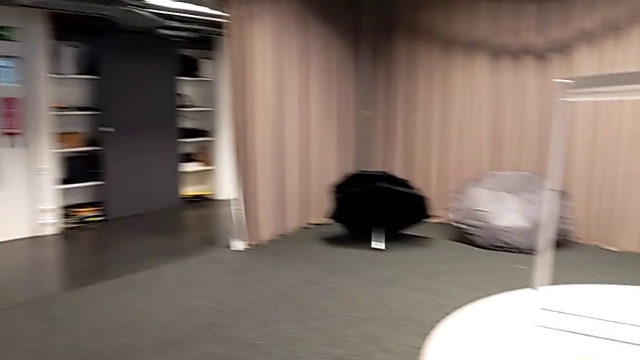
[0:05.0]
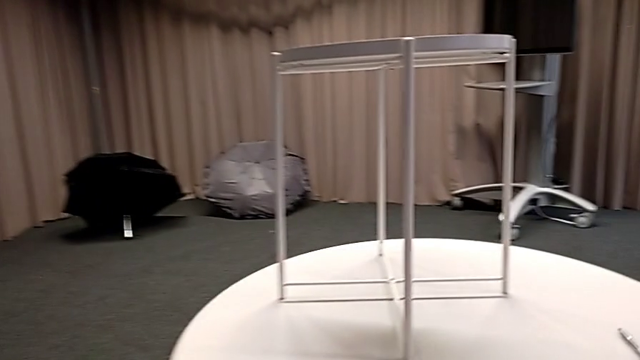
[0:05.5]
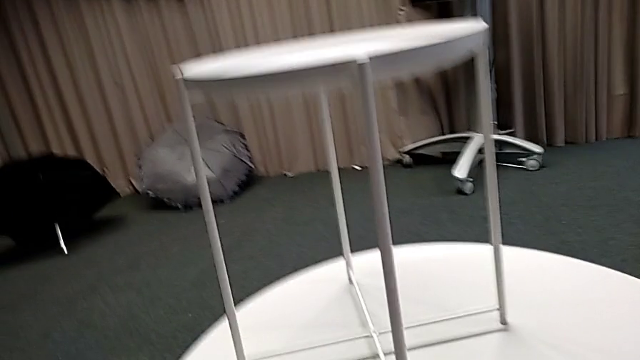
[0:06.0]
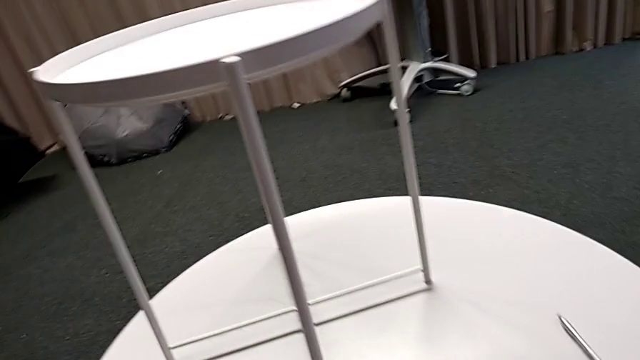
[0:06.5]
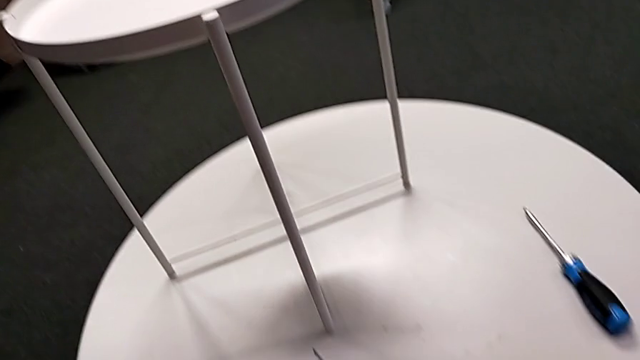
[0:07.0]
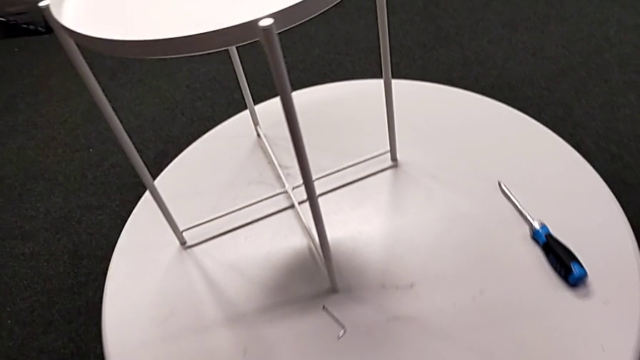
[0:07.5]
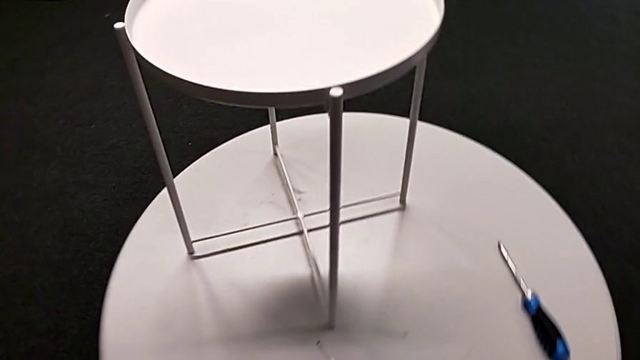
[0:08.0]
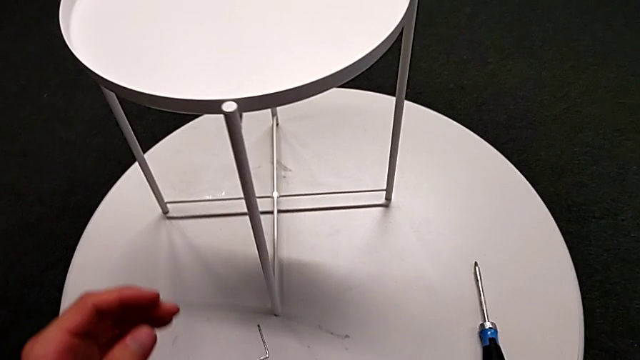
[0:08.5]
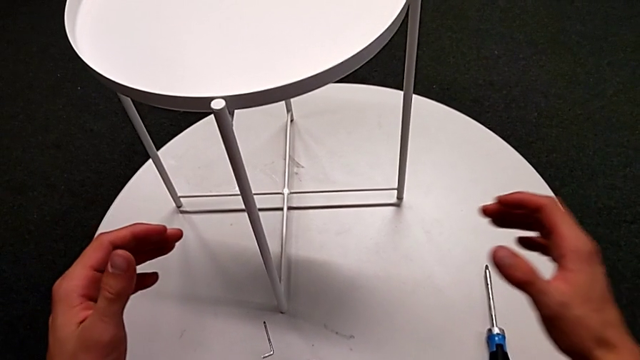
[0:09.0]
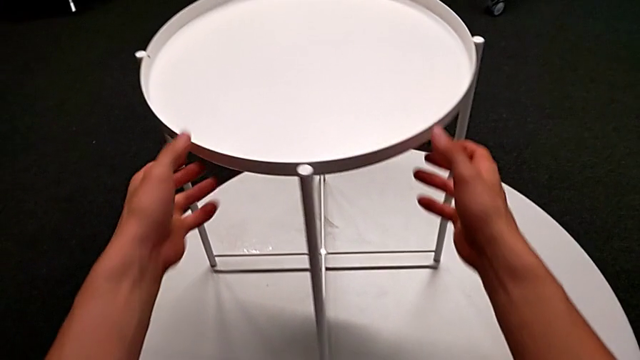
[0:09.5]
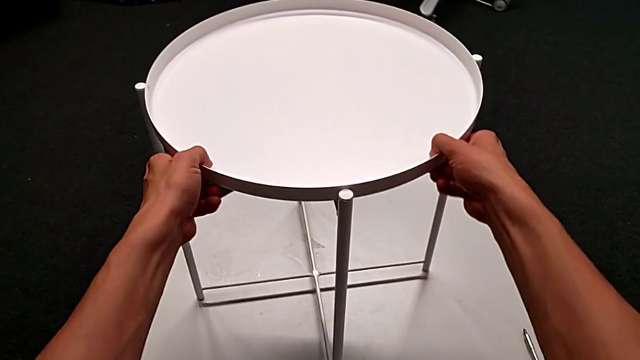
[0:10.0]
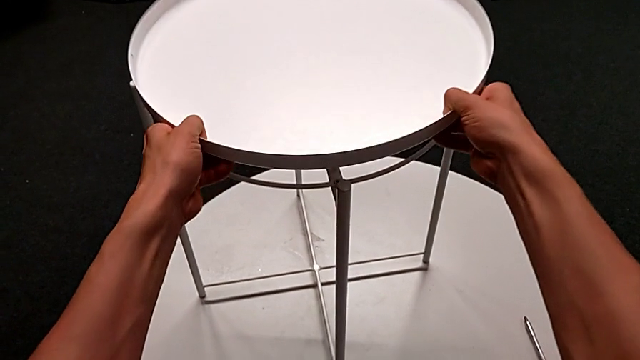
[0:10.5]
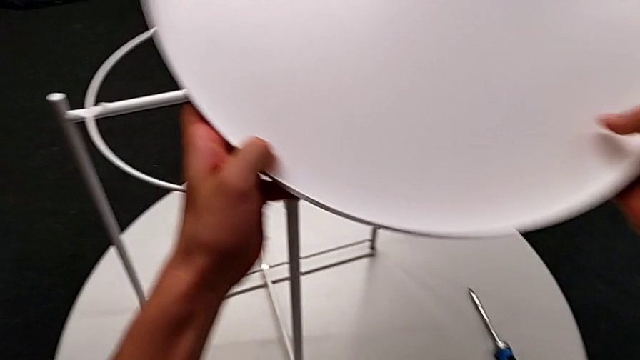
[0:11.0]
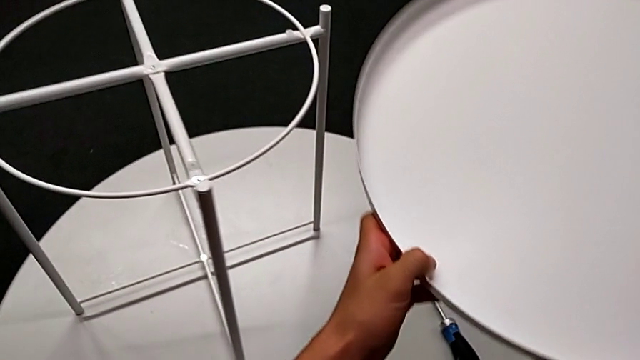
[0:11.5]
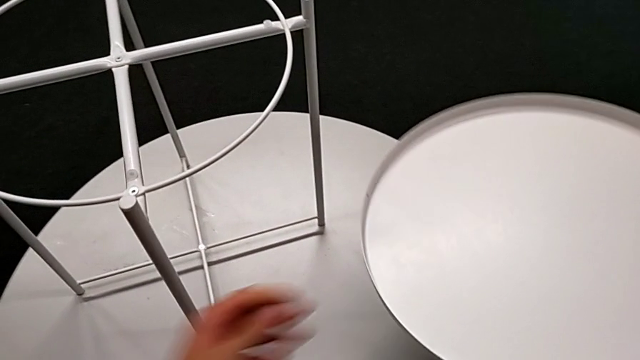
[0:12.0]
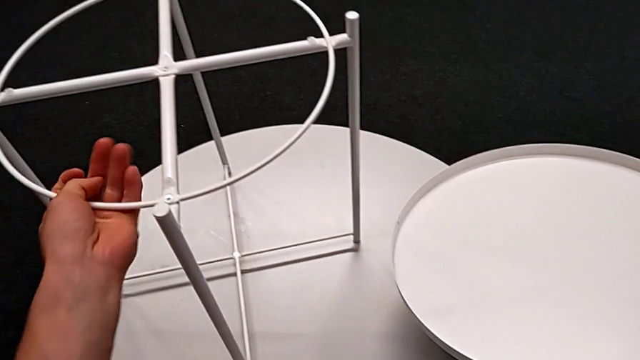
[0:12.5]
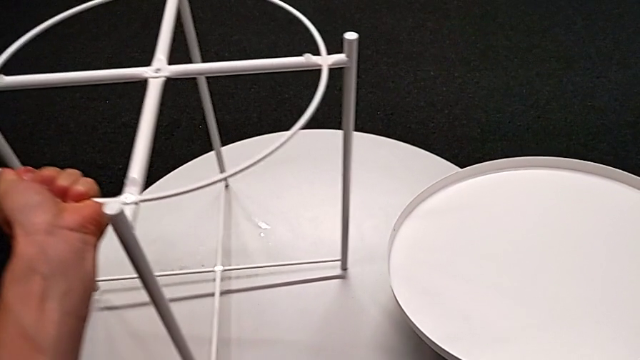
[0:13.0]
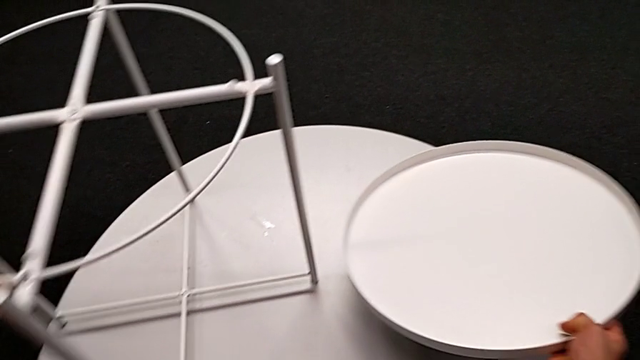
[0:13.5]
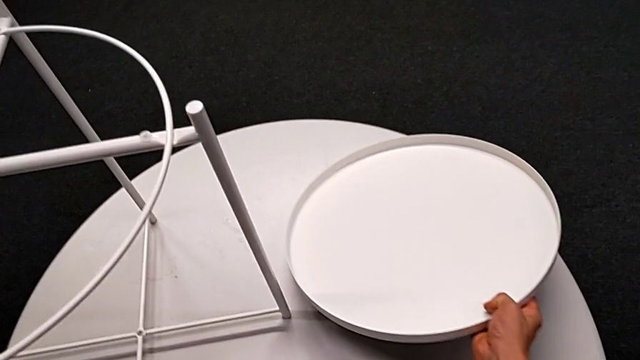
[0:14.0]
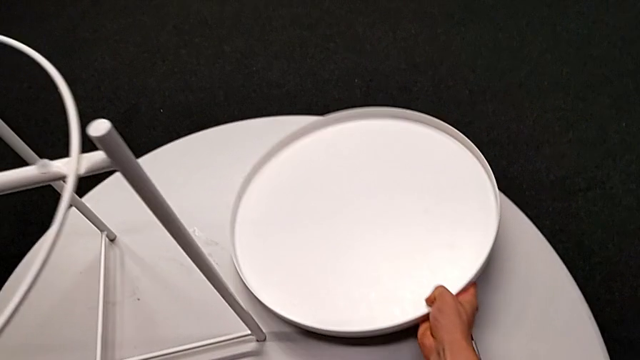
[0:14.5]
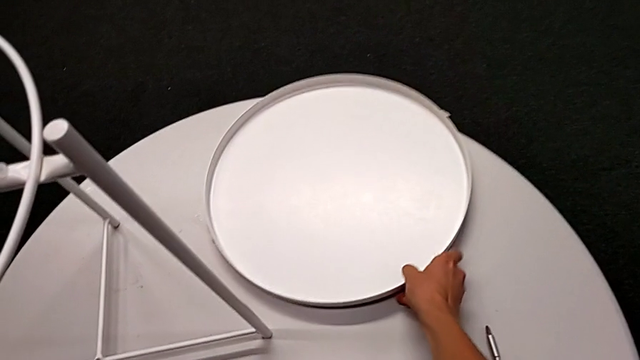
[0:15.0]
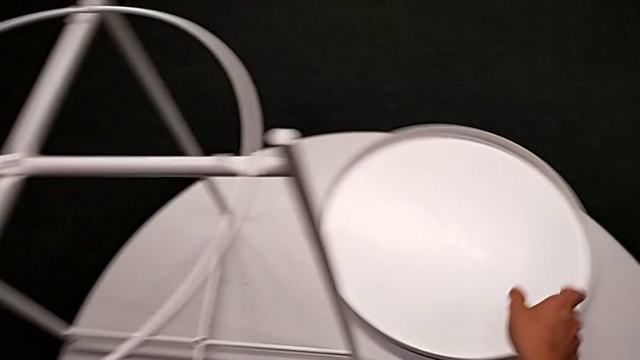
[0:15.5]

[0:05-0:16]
The camera wearer disassembles the tray. They approach the tray table, disassemble the tray, place it with the right hand and slide the tray table with the left hand.

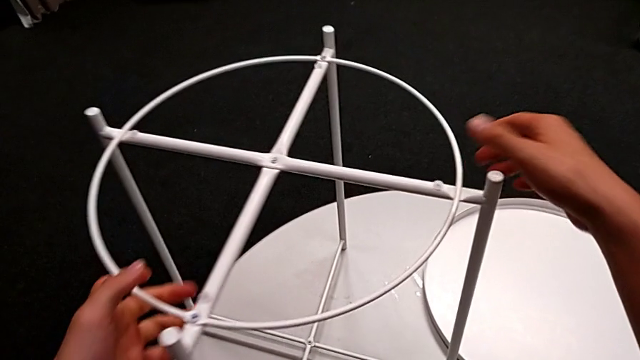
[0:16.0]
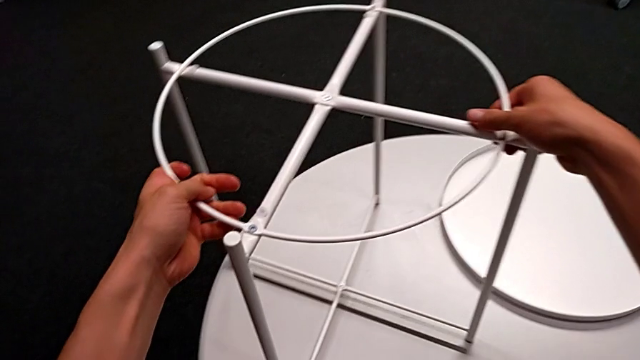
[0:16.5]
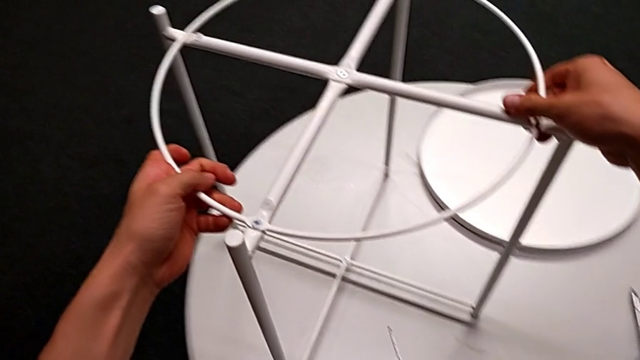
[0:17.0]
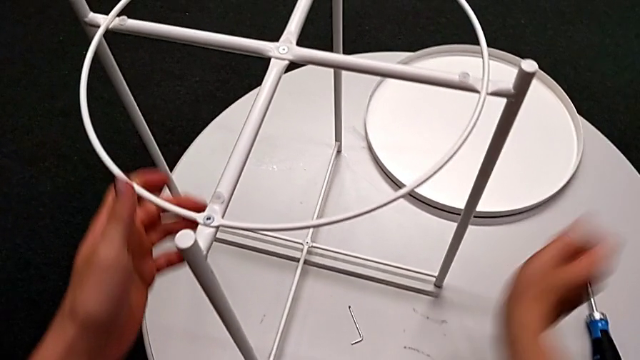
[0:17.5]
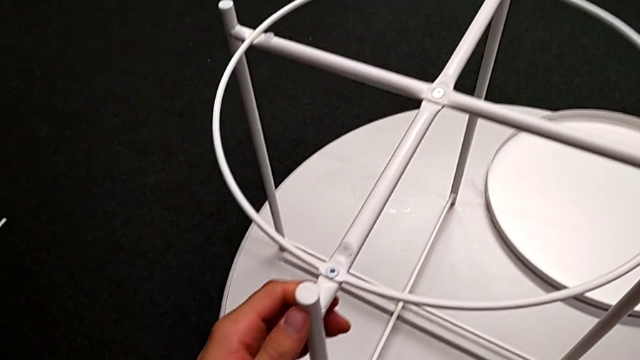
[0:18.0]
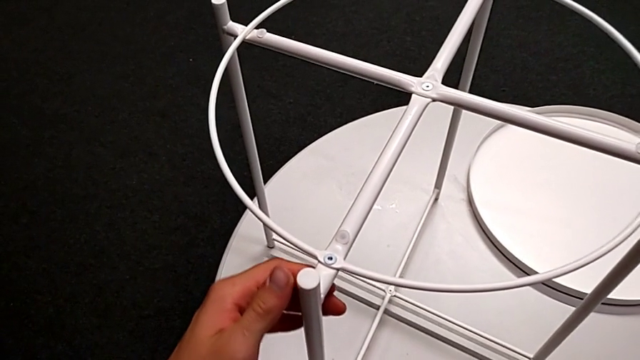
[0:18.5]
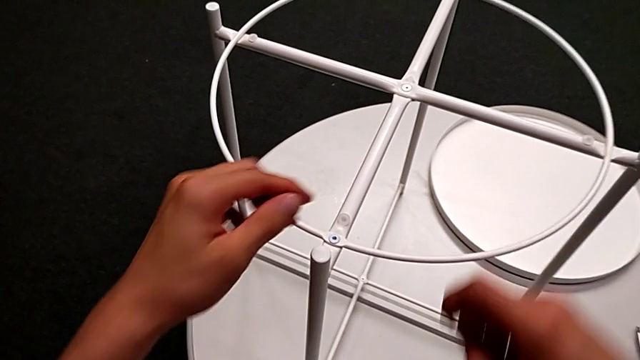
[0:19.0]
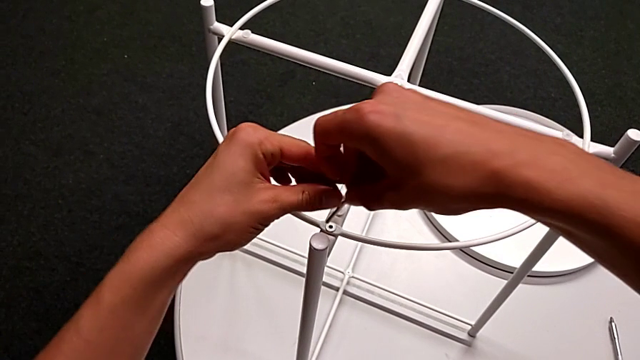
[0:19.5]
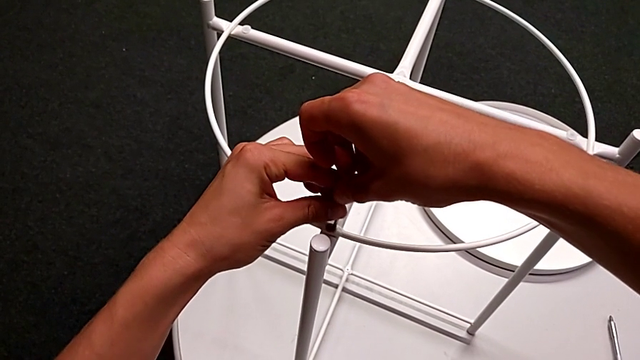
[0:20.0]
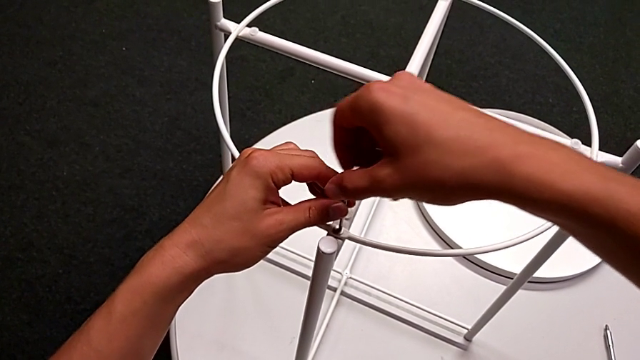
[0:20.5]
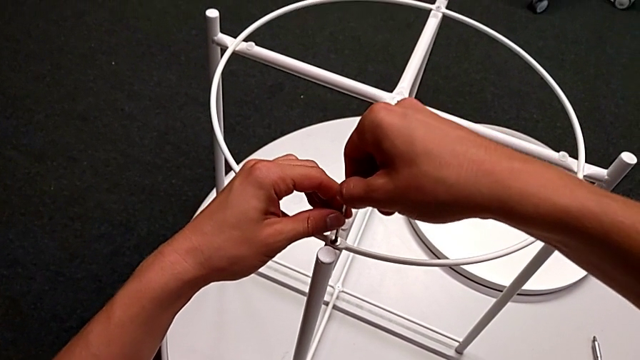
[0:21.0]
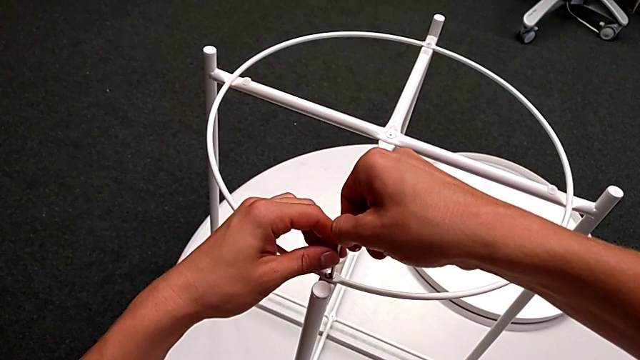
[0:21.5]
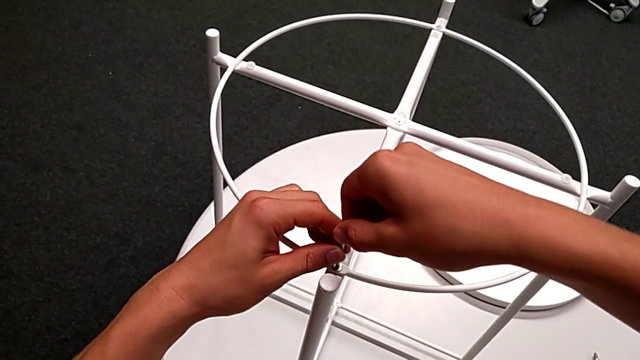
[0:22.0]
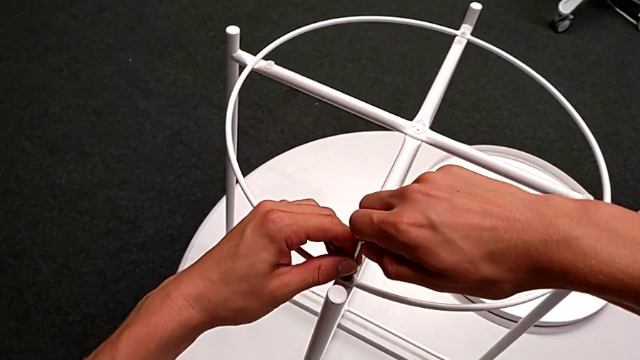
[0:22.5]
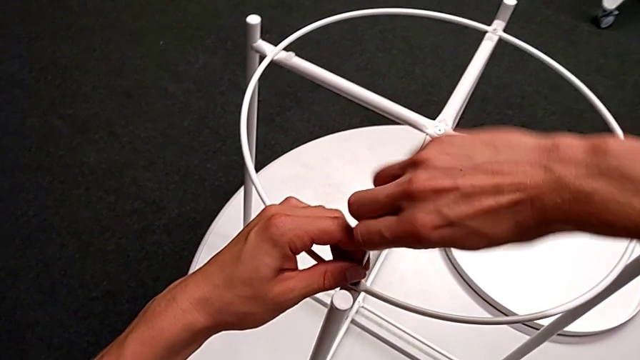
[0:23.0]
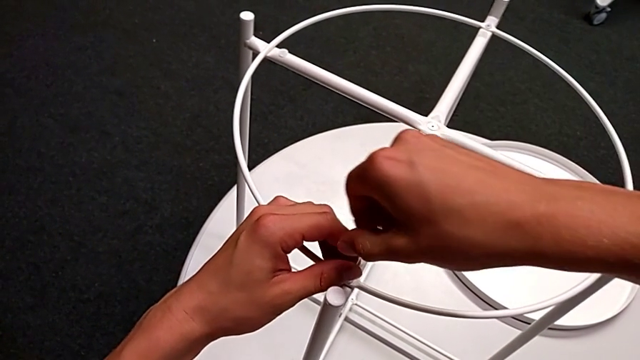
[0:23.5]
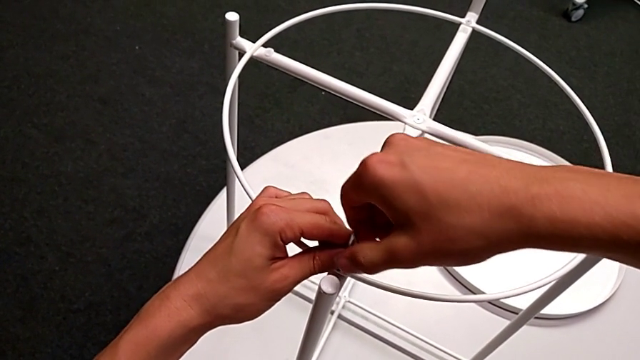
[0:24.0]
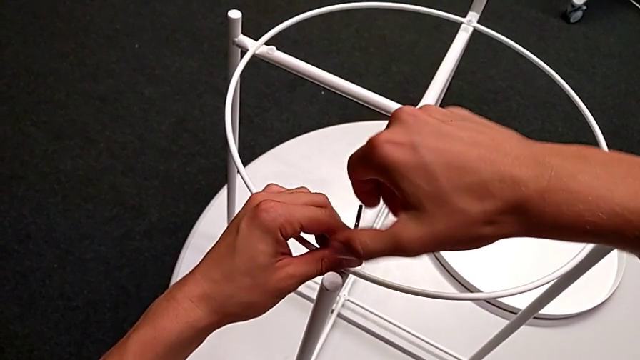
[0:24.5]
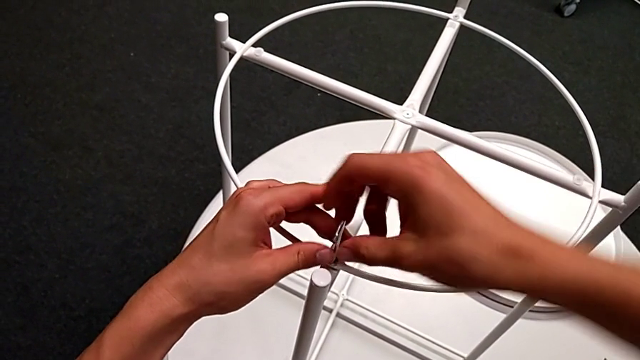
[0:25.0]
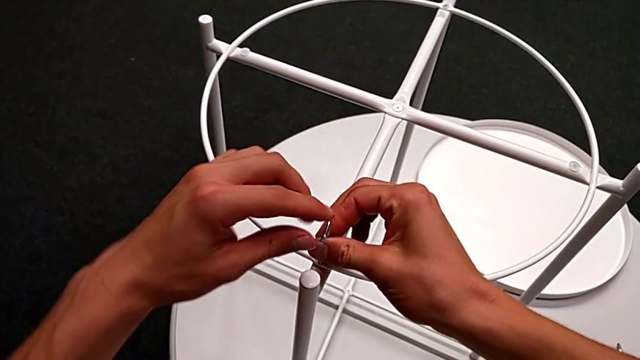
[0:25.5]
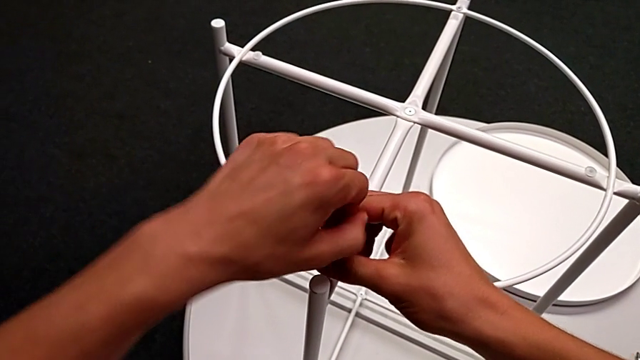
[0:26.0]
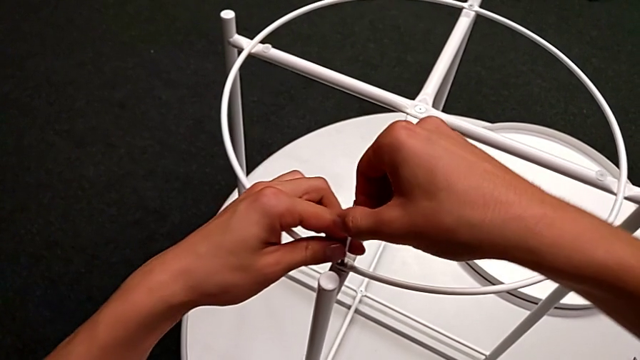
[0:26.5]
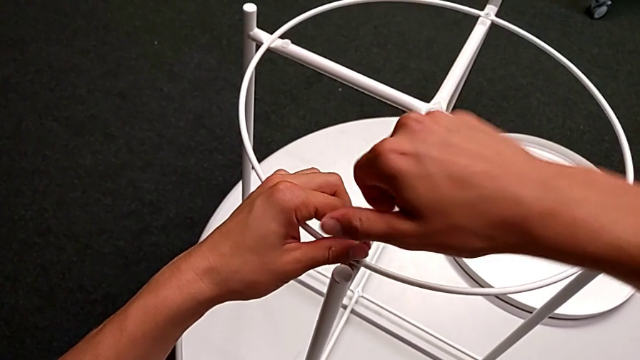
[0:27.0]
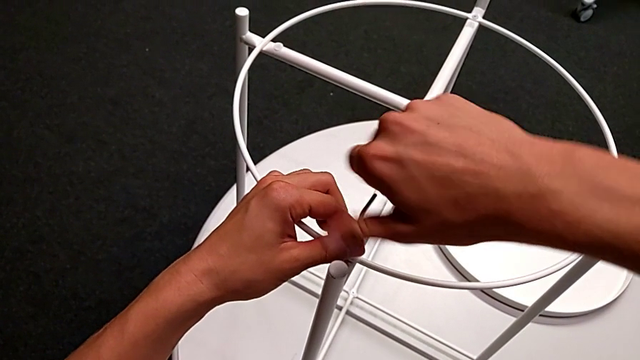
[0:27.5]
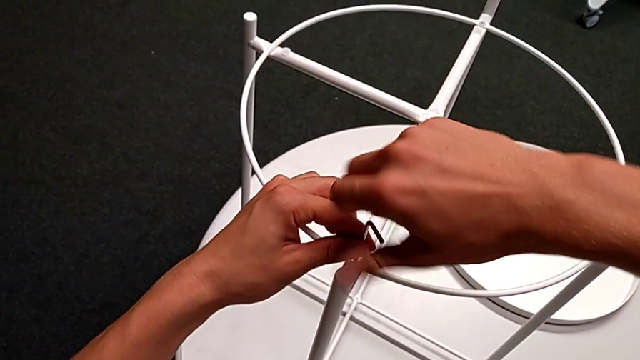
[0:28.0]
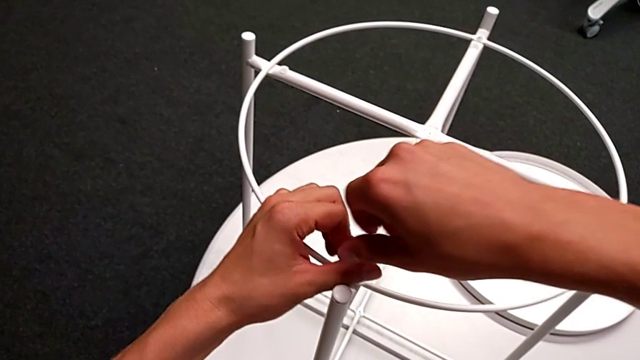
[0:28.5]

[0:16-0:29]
The camera wearer is disassembling the table's circle. They slide the tray table, grab the Allen wrench, insert it and unscrew the hex socket head.
